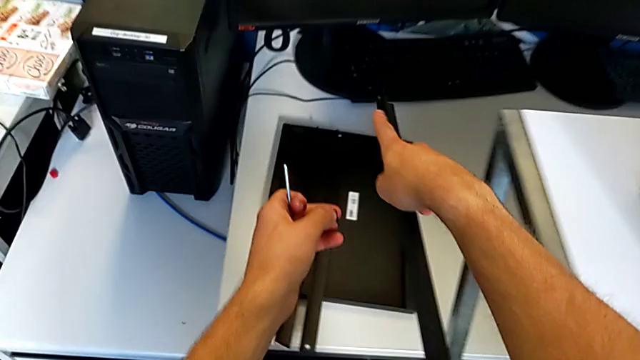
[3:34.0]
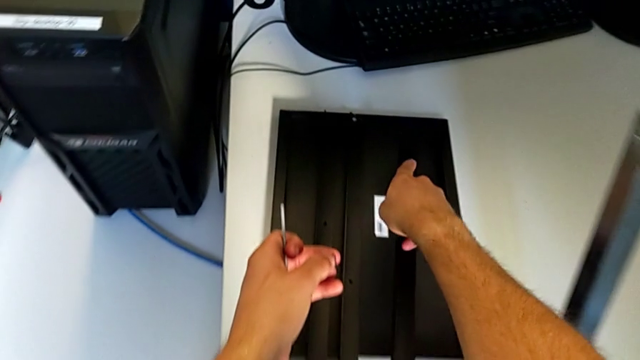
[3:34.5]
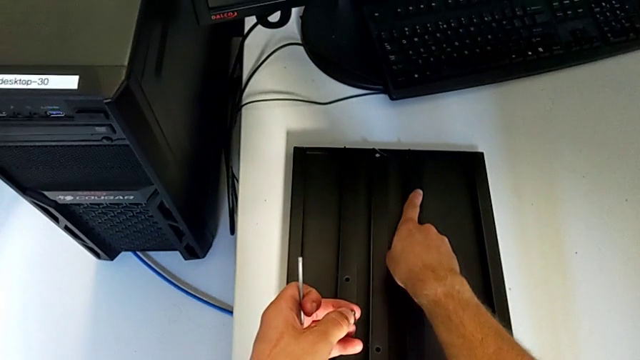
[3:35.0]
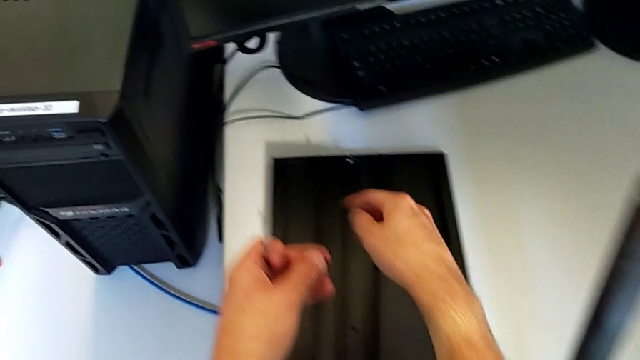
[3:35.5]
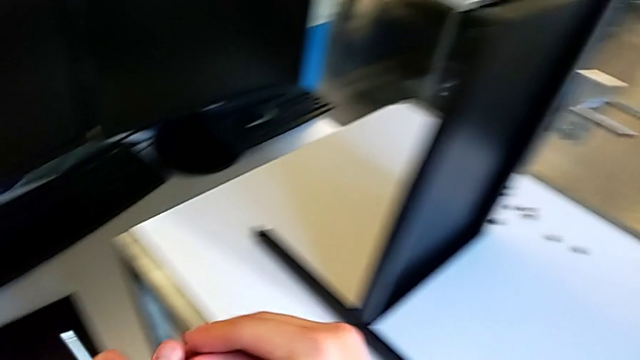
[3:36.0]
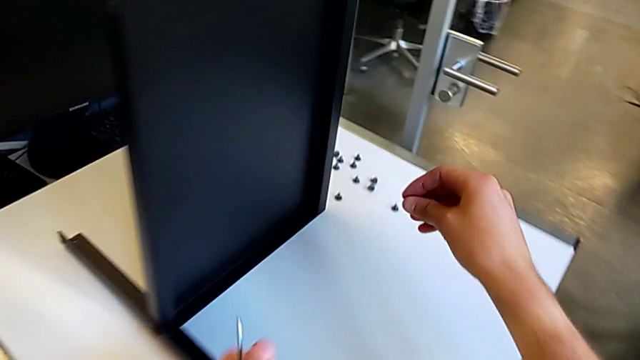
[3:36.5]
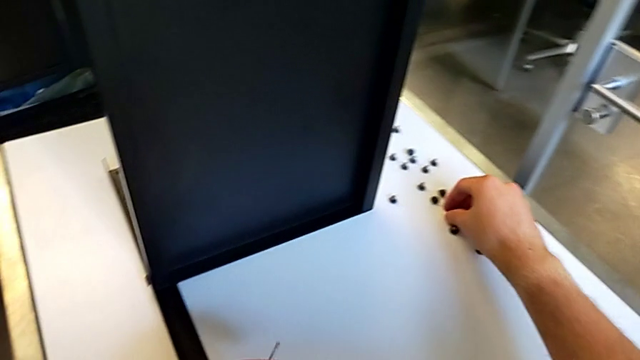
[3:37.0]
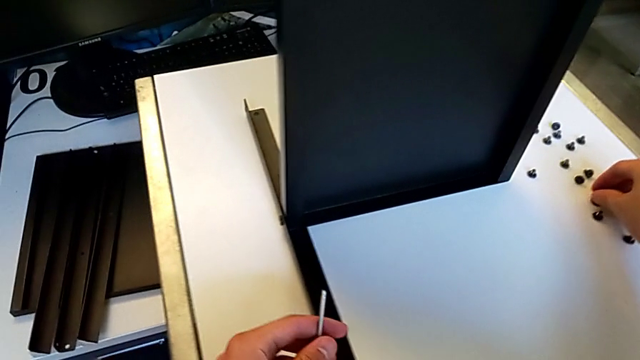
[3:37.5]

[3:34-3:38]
The camera wearer is disassembling the third leg. They place the third leg, grab the hex socket head with the right hand and place the hex socket head.

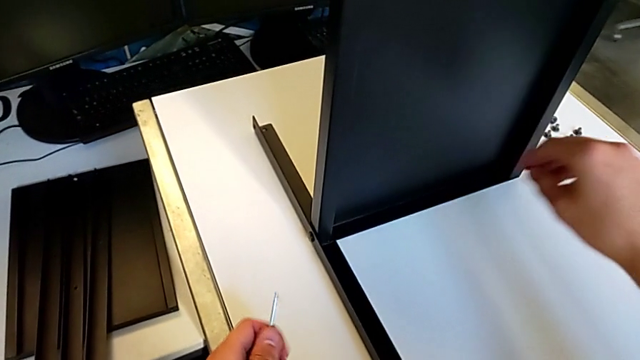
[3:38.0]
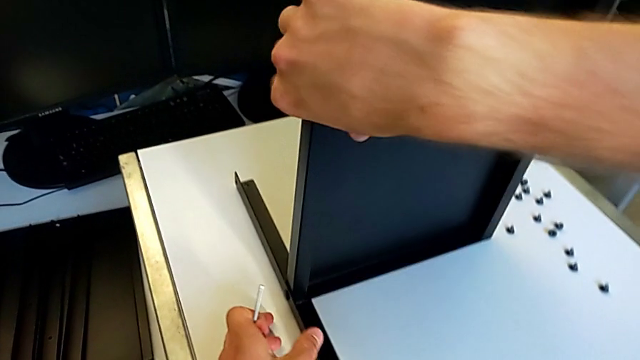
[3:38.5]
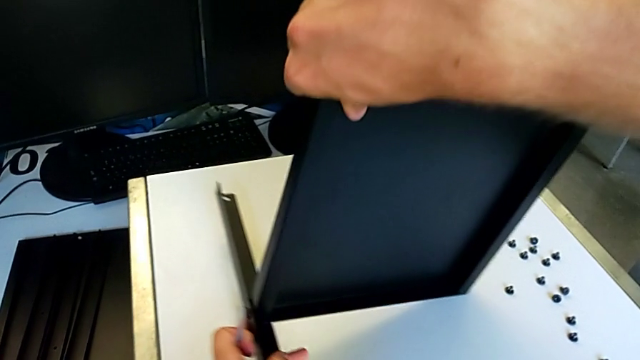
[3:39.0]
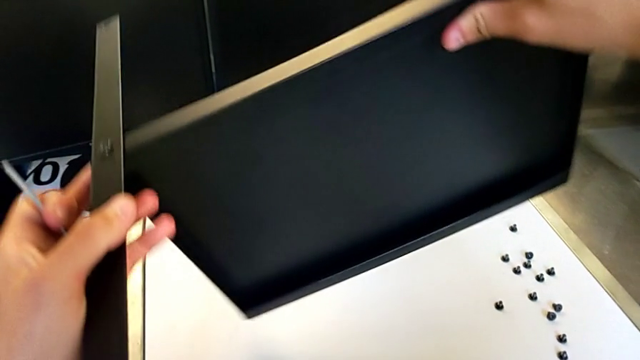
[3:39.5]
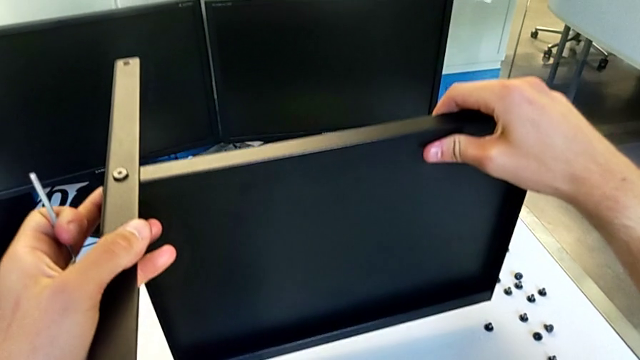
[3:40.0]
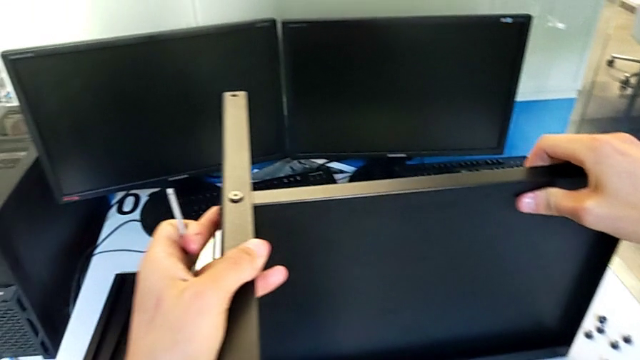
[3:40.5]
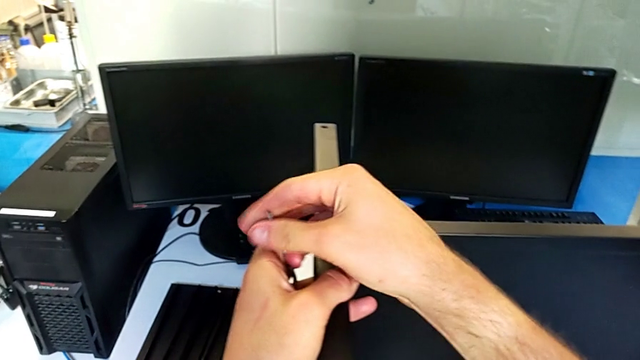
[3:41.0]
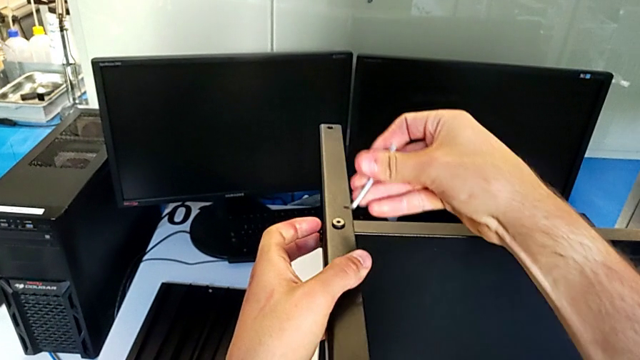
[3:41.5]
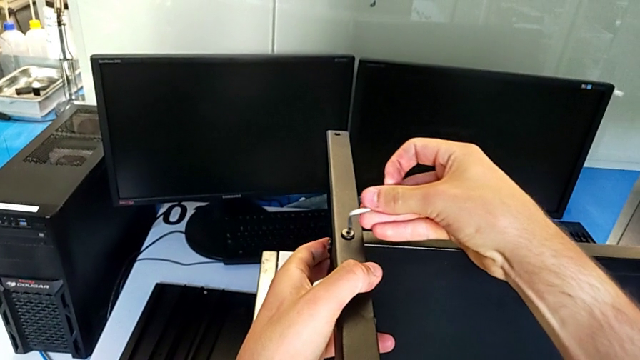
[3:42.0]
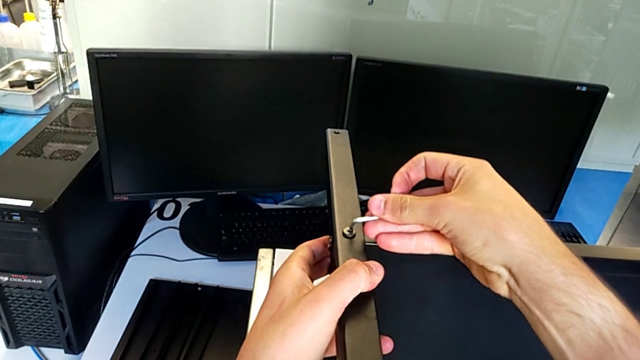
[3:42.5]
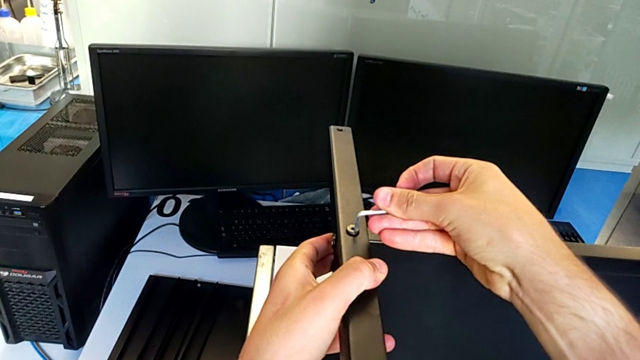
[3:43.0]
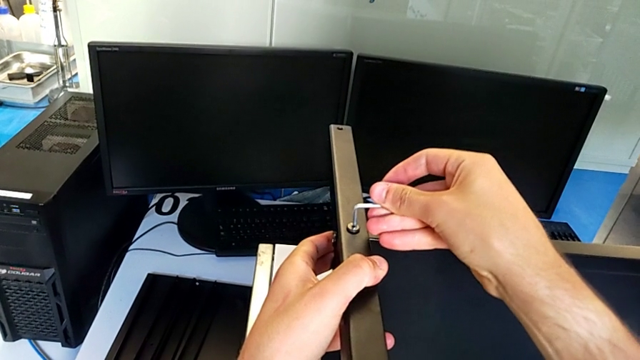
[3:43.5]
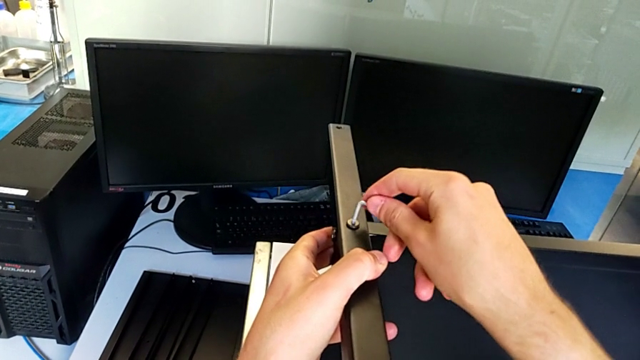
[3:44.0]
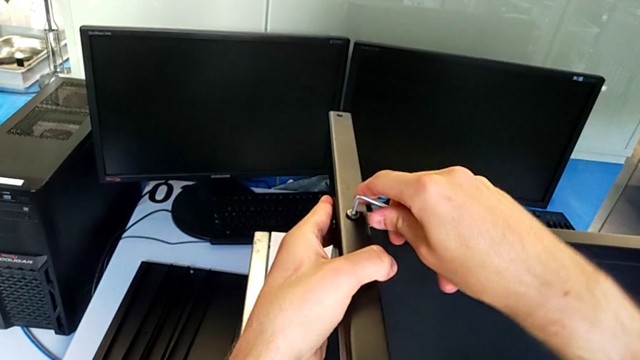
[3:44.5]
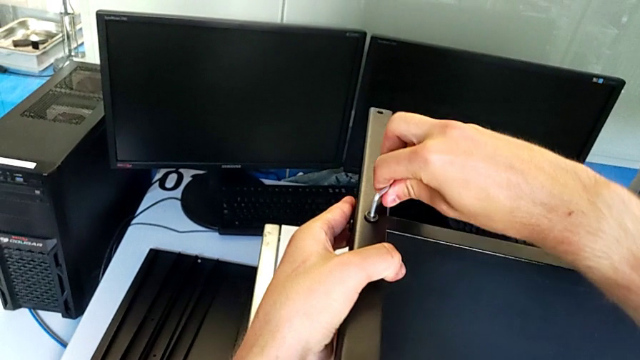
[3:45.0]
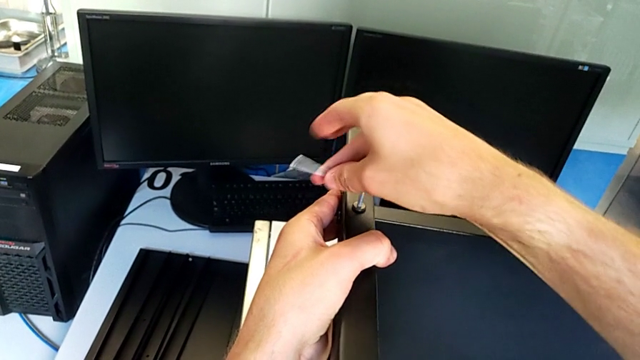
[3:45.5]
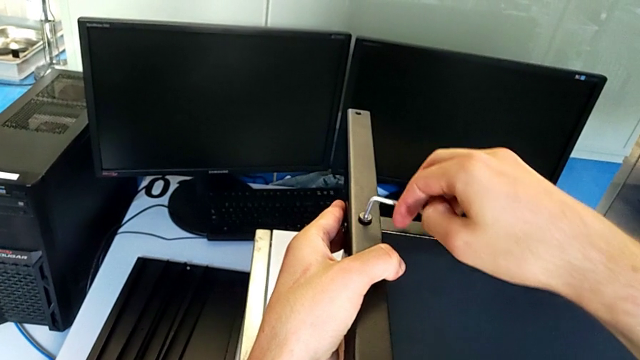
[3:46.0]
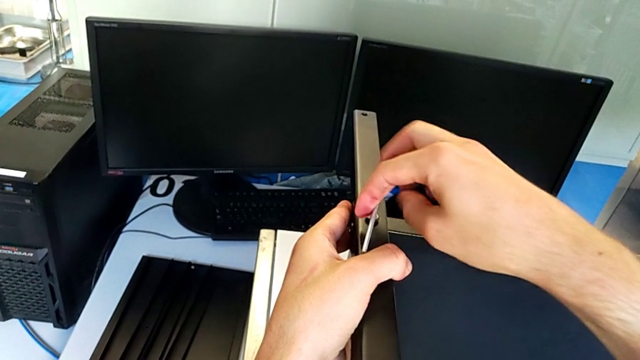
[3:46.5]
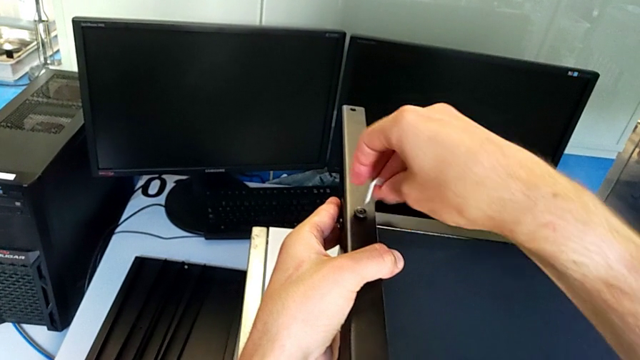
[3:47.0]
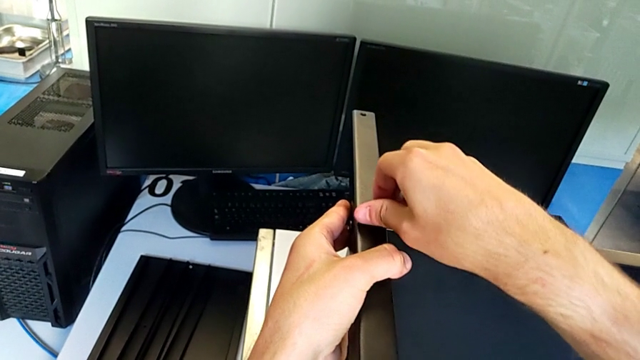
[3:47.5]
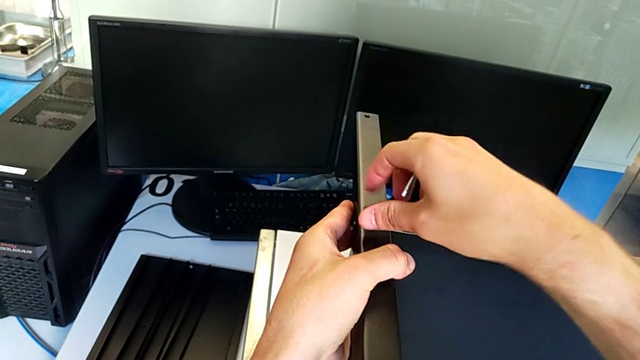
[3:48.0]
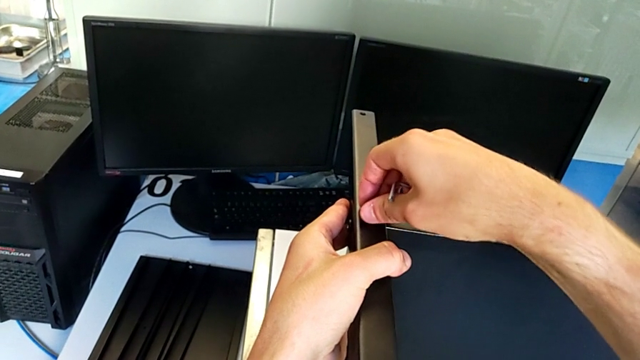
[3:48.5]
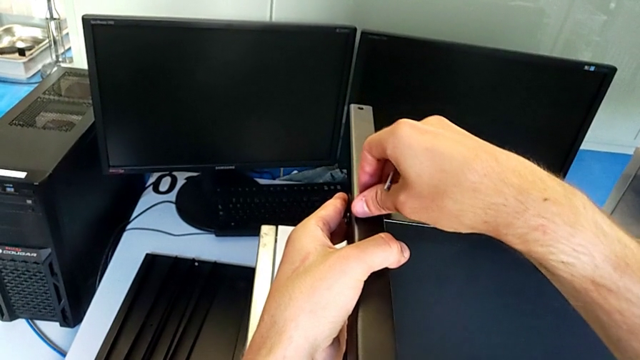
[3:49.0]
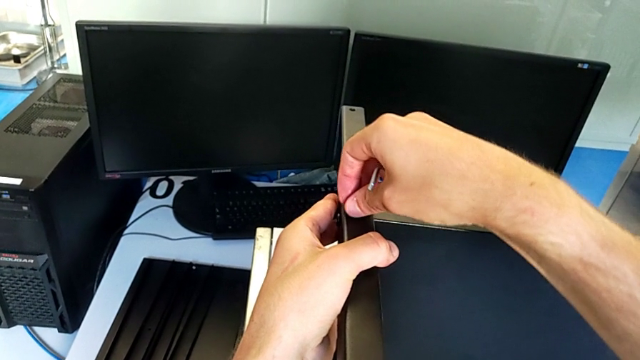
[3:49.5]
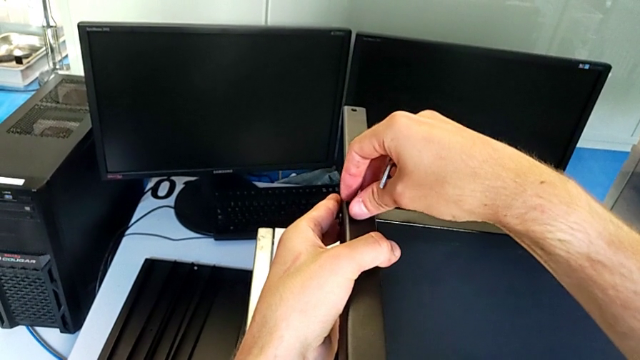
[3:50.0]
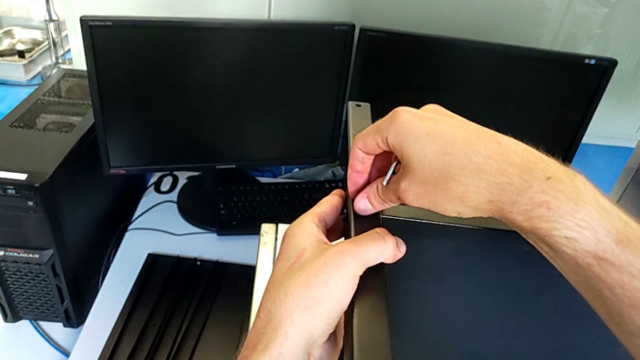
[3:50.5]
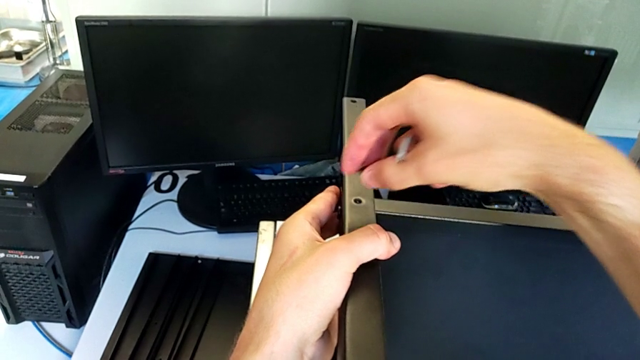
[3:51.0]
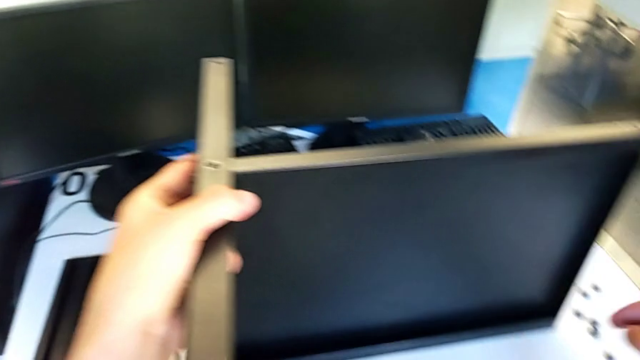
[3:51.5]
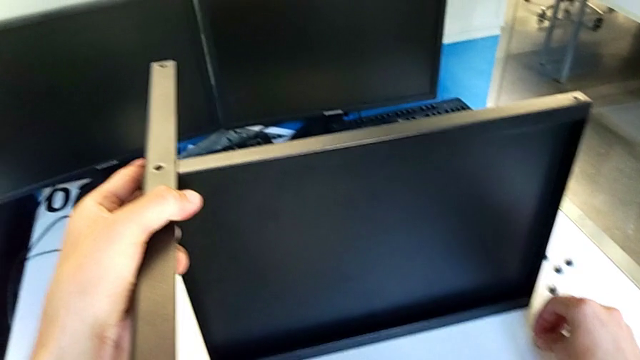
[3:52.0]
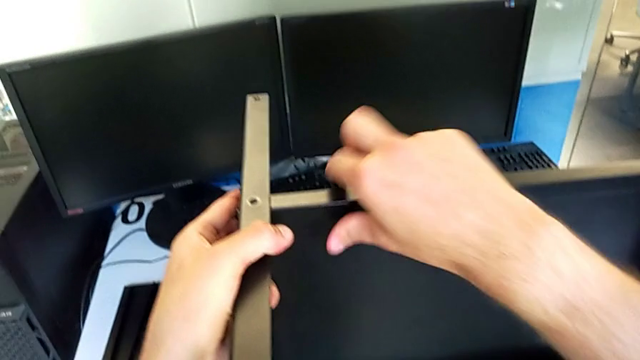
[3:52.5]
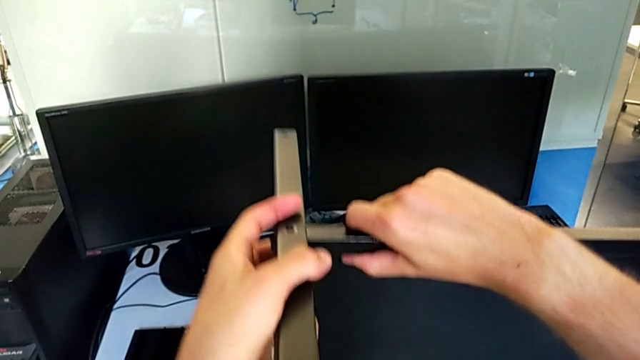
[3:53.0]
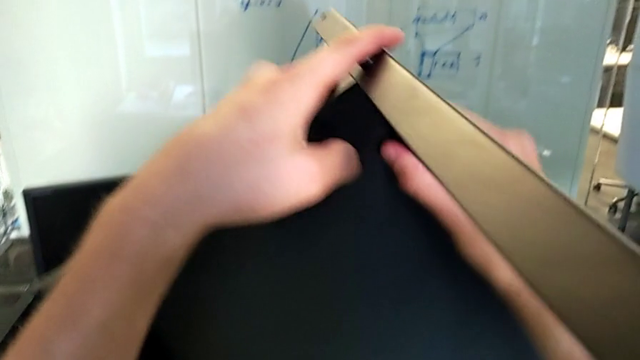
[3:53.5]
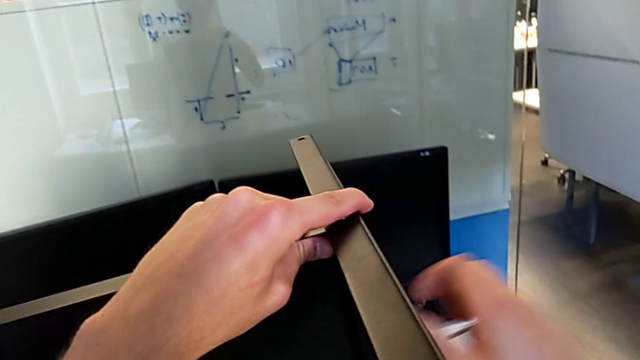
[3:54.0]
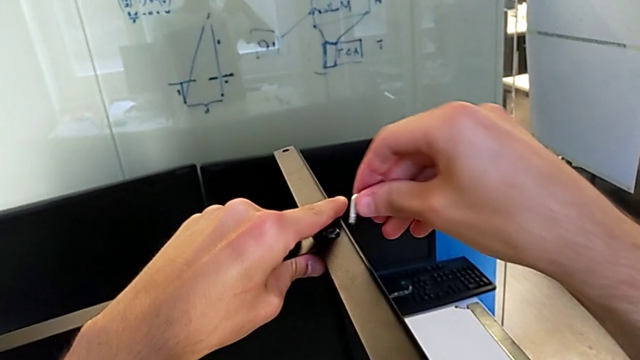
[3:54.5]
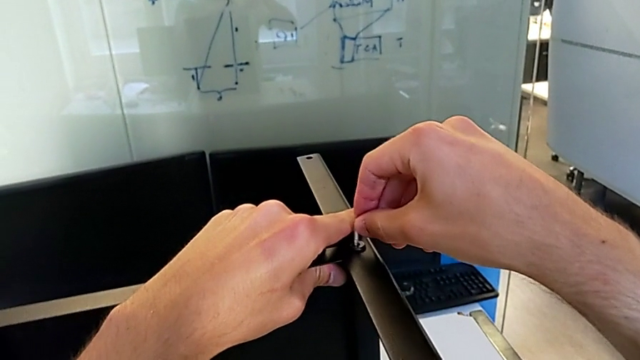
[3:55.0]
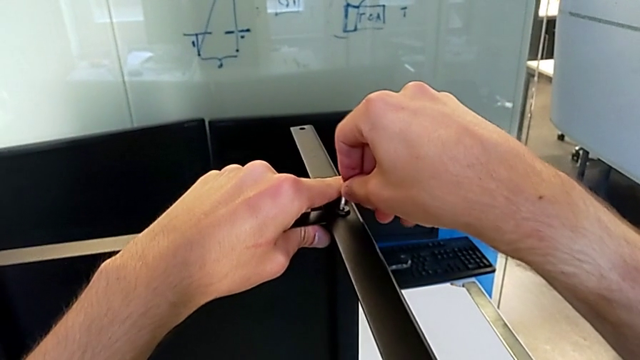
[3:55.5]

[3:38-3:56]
The camera wearer is disassembling the fourth leg along with the lower tray. They rotate the nightstand, grab the Allen wrench with the right hand, insert the Allen wrench, unscrew the hex socket head, withdraw the Allen wrench, unscrew the hex socket head, disassemble the hex socket head, place the hex socket head, rotate the nightstand with the left hand and insert the Allen wrench with the right hand.
